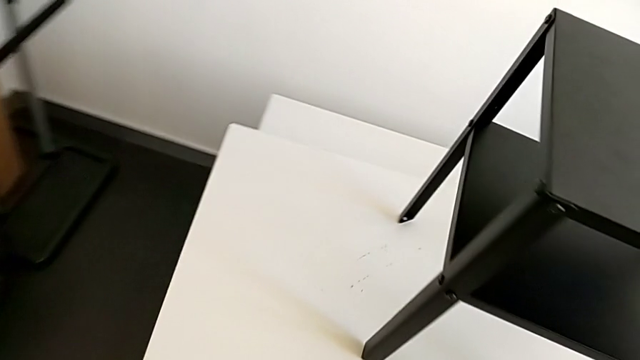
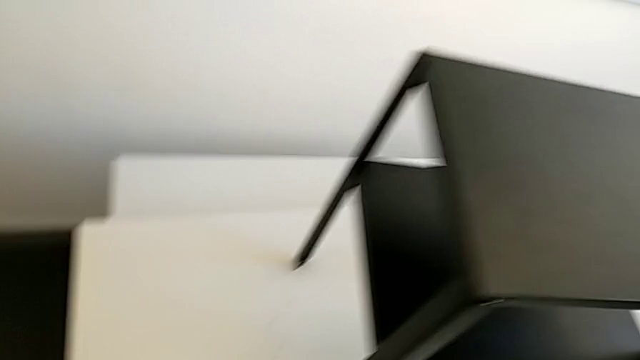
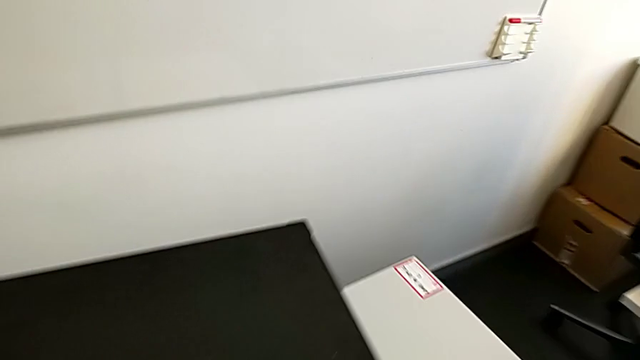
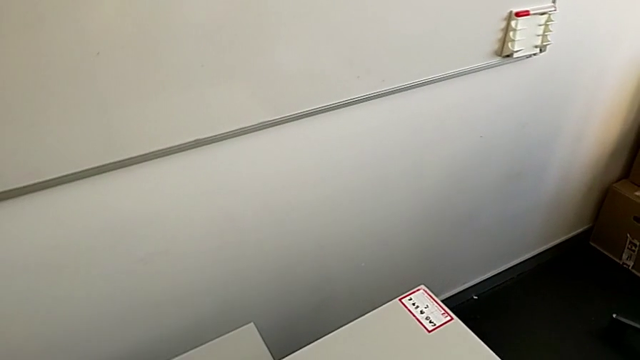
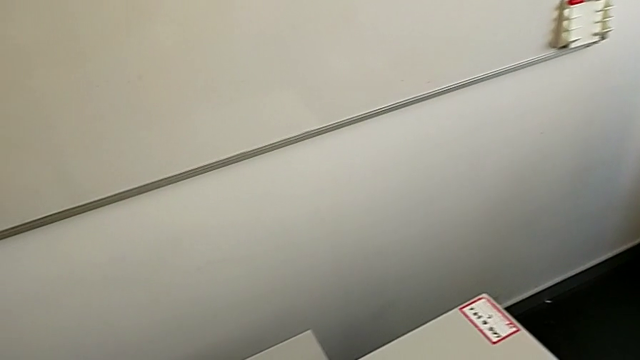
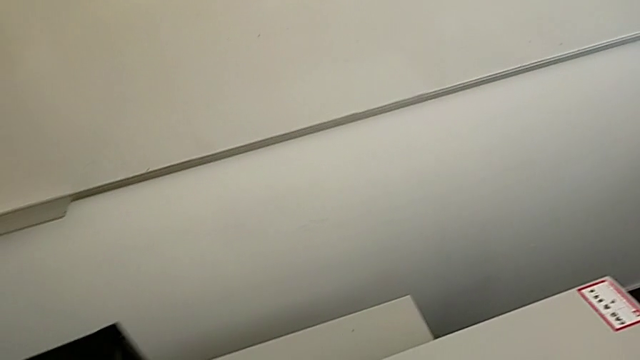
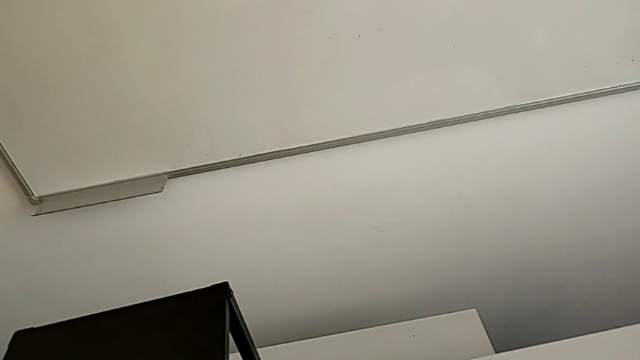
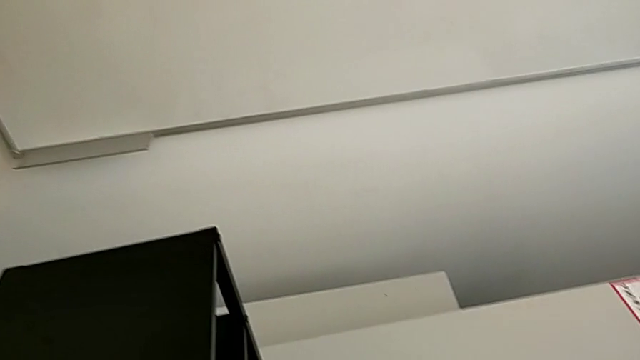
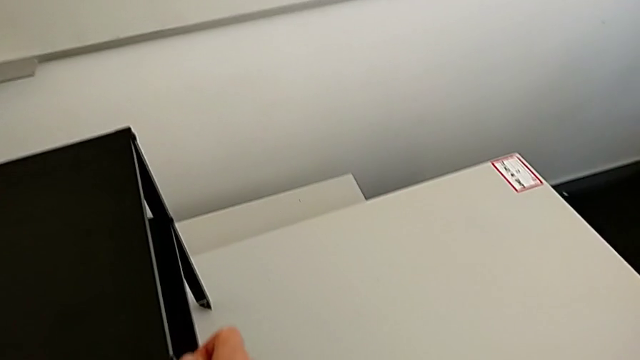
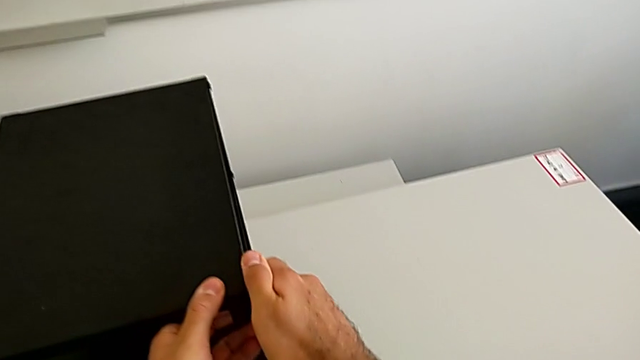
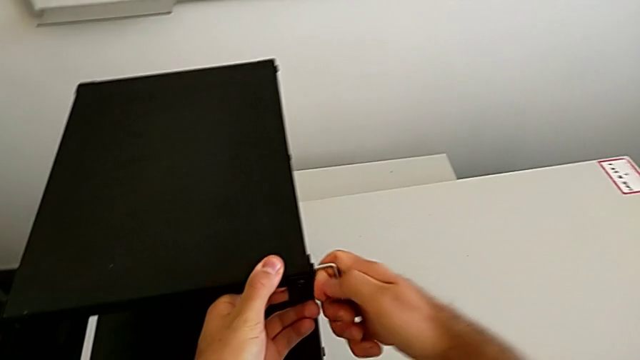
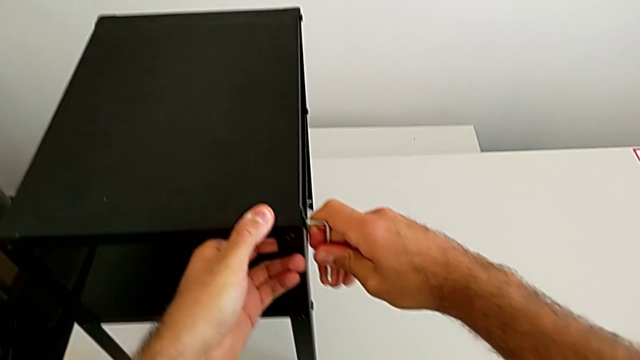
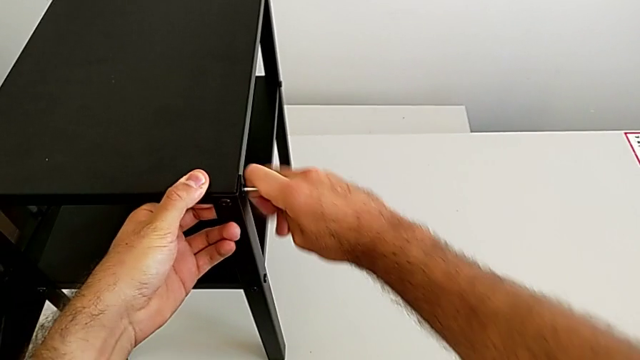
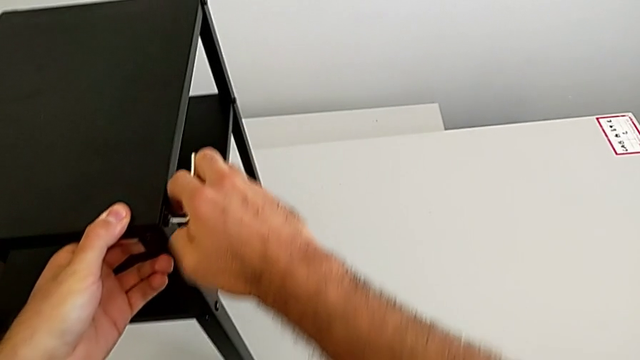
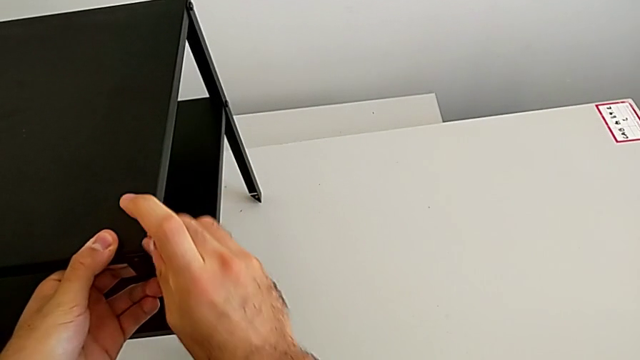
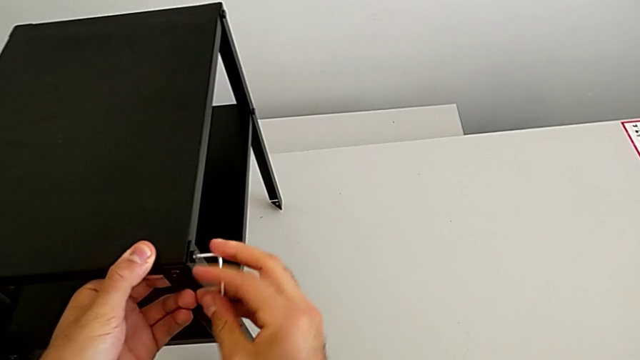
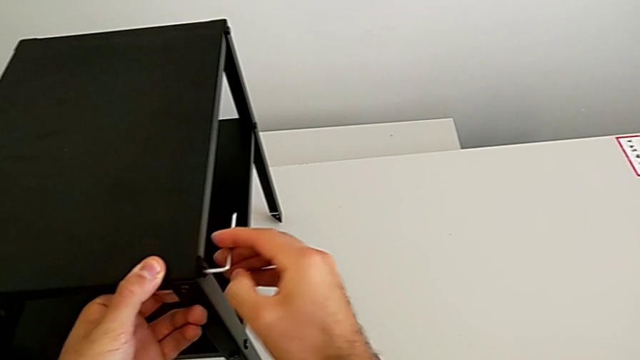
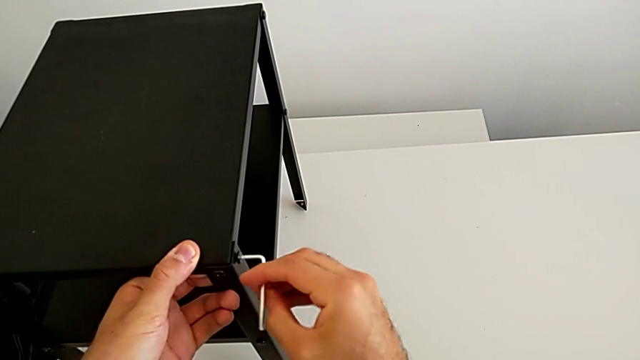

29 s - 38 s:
The camera wearer is disassembling the table top. They place the hex socket head, rotate the nightstand, approach it, insert the Allen wrench, unscrew the hex socket head and withdraw the Allen wrench with the right hand.

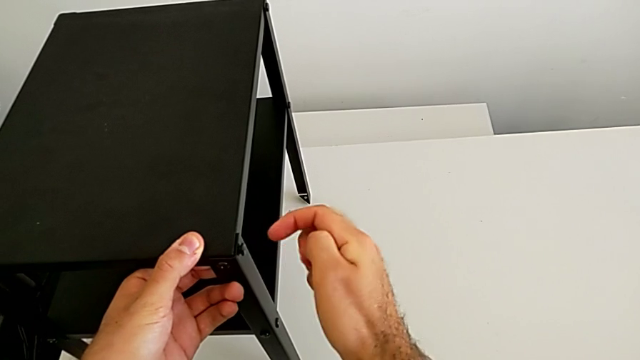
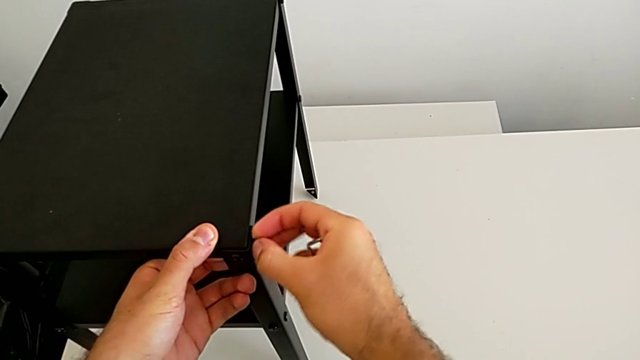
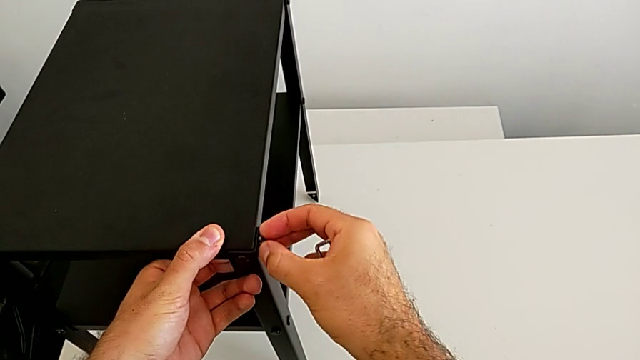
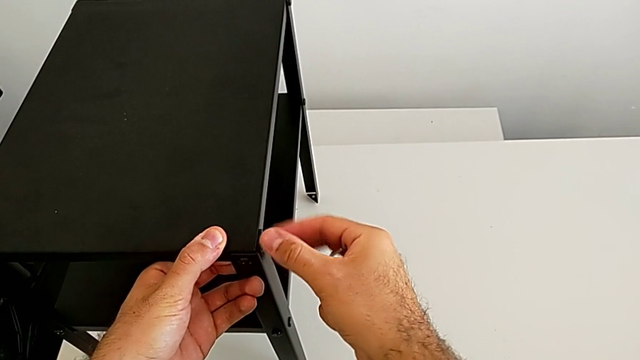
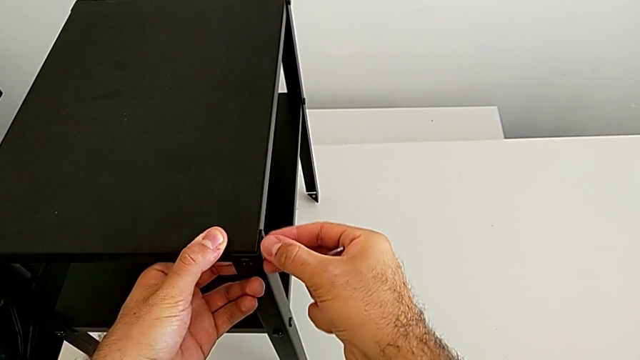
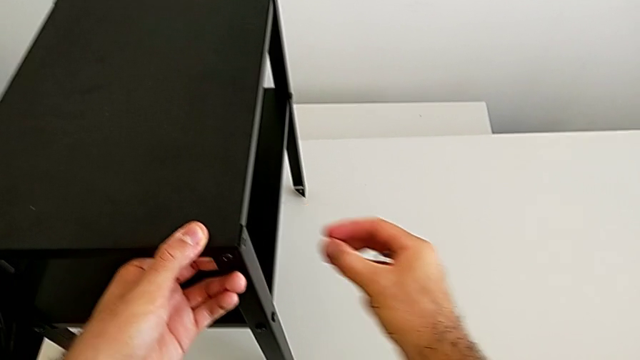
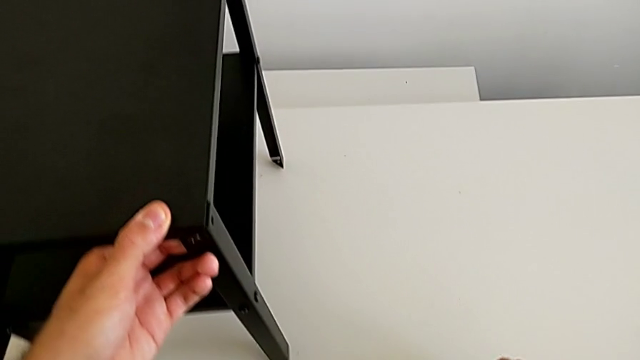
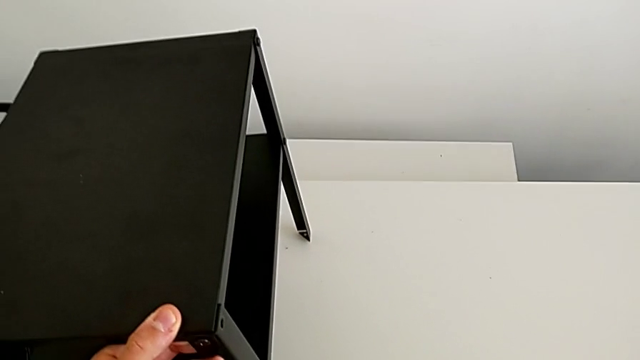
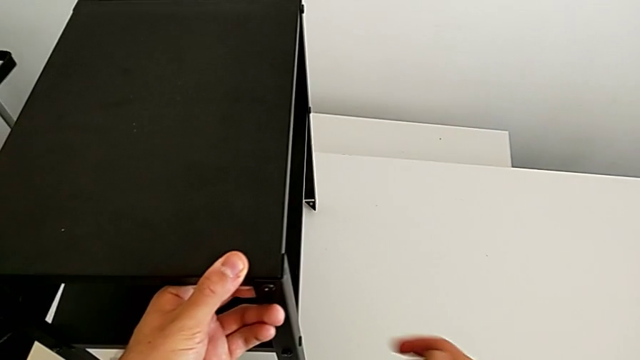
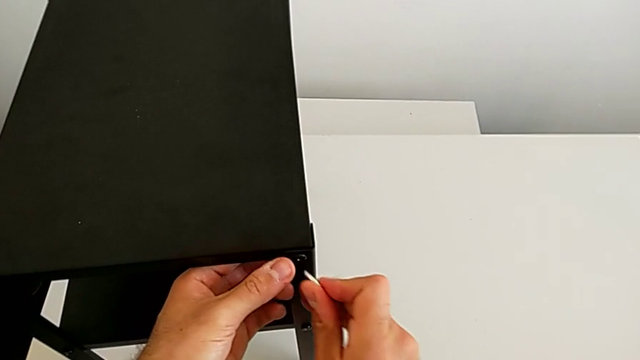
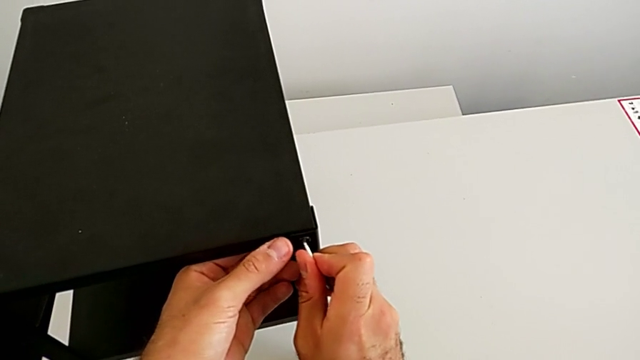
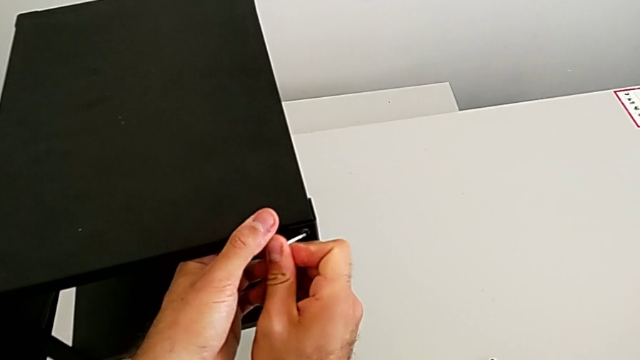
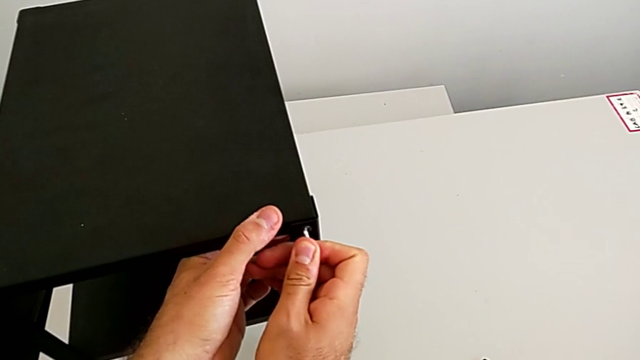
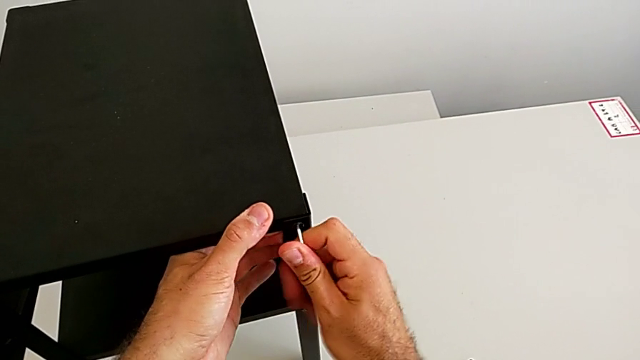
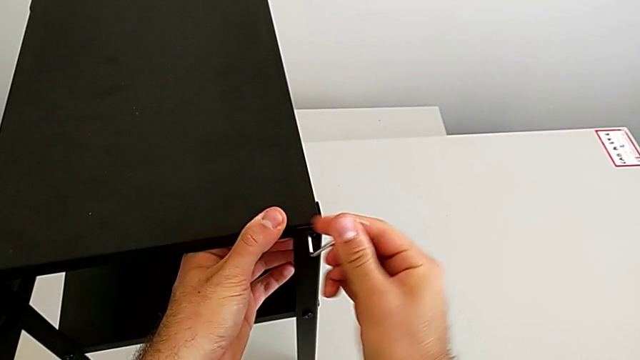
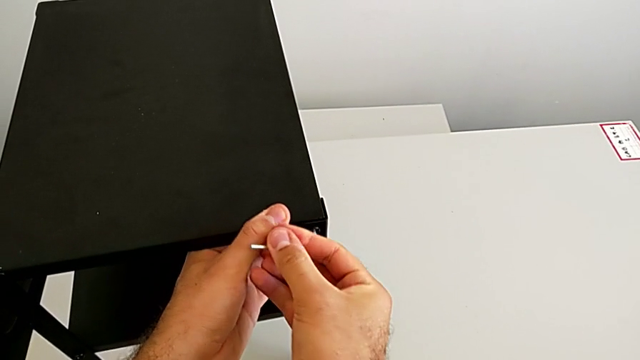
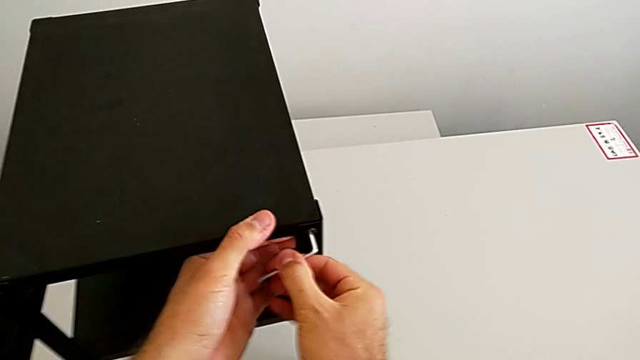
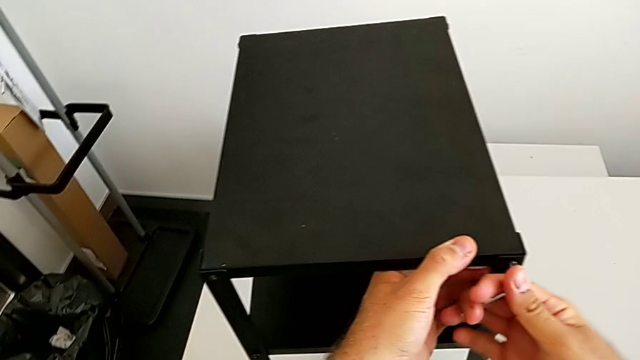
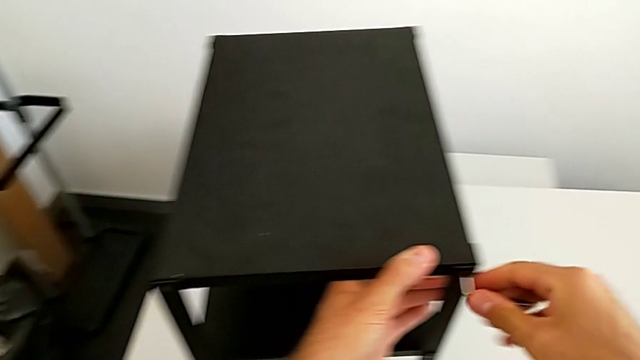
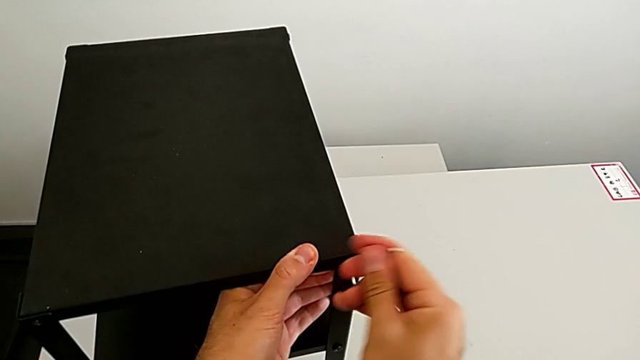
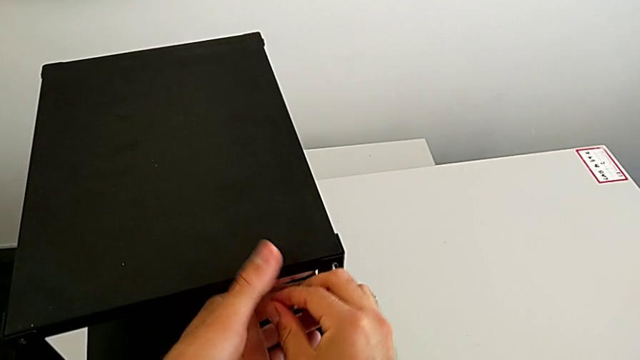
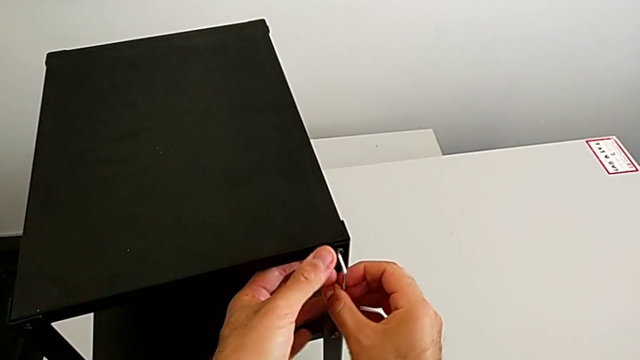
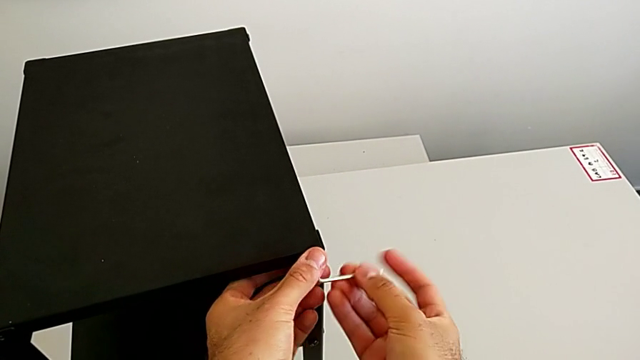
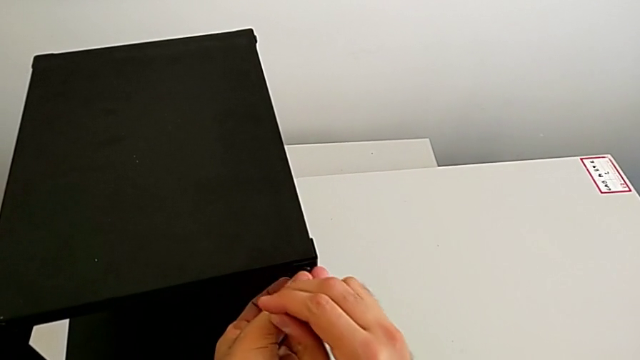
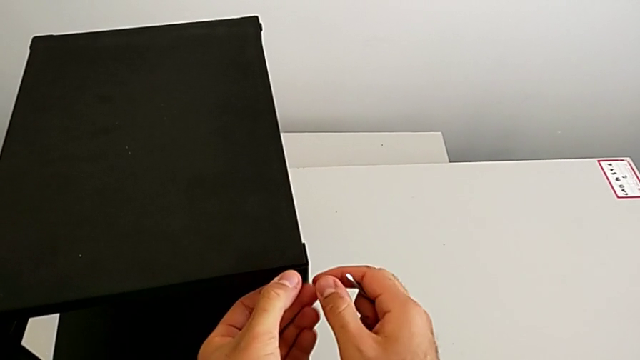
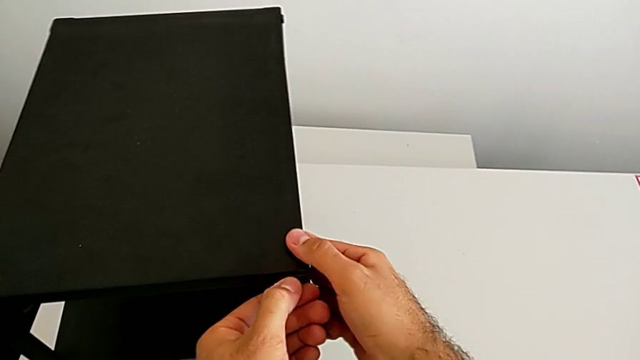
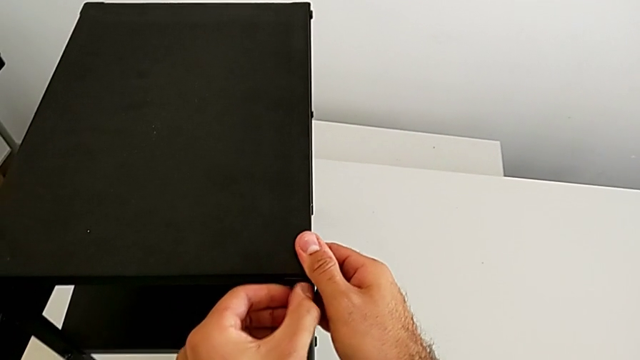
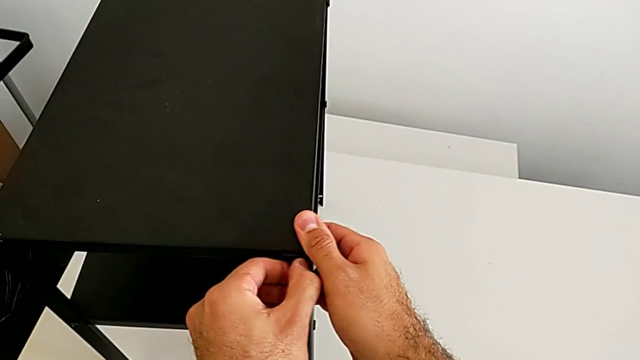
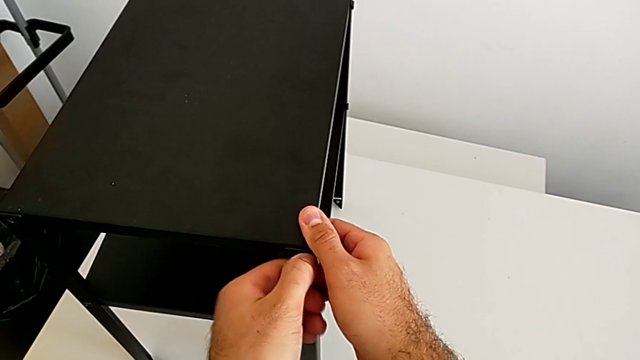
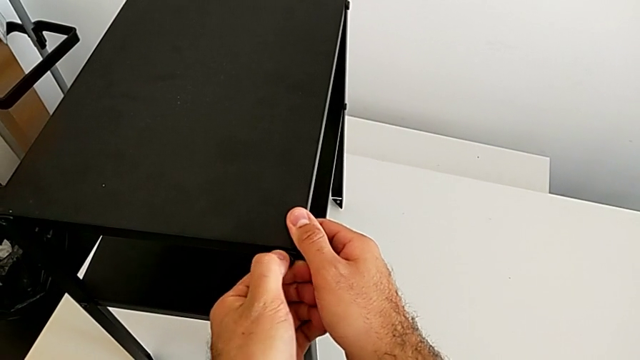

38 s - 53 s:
The camera wearer is disassembling the table top. They unscrew the hex socket head with the right hand, disassemble it and place it with the right hand. They insert the Allen wrench, unscrew the hex socket head and withdraw the Allen wrench with the right hand. They unscrew the hex socket head and disassemble it, both with the left hand.
